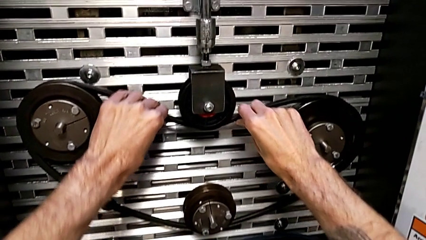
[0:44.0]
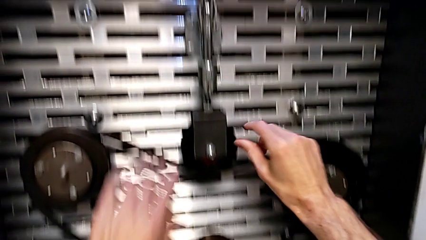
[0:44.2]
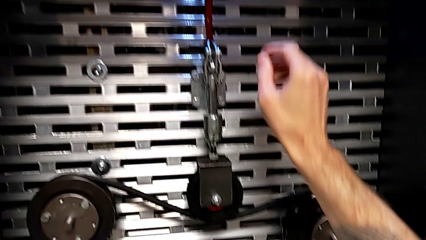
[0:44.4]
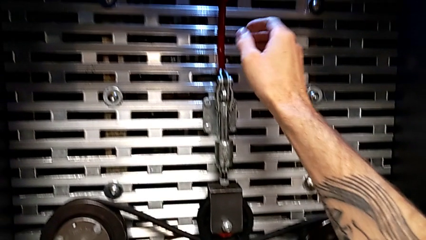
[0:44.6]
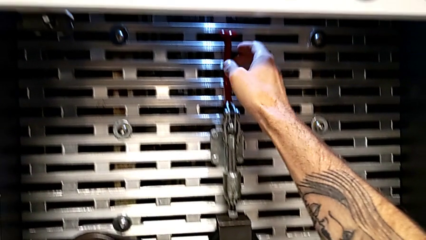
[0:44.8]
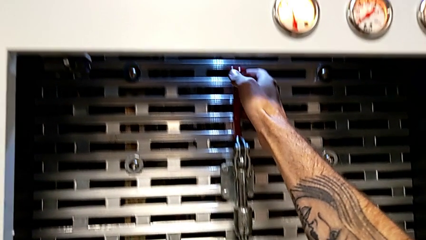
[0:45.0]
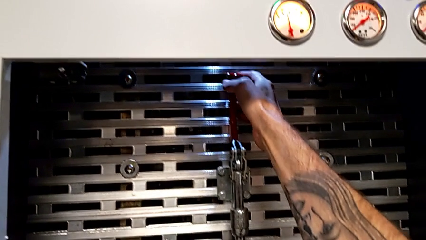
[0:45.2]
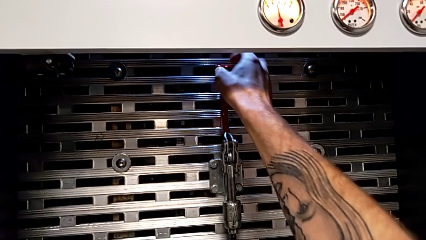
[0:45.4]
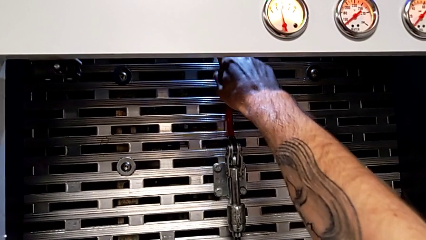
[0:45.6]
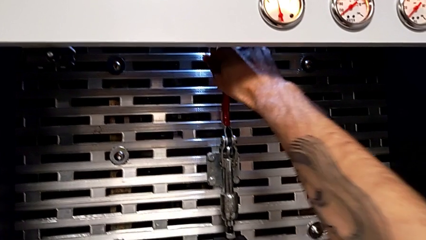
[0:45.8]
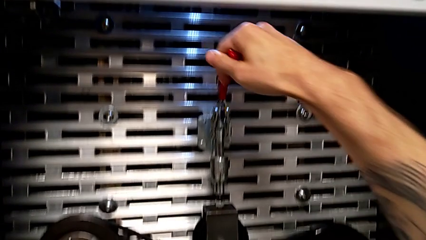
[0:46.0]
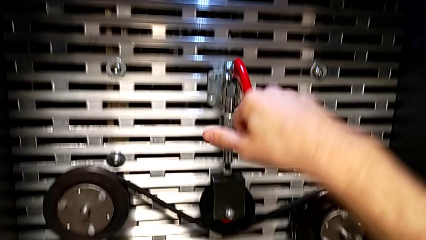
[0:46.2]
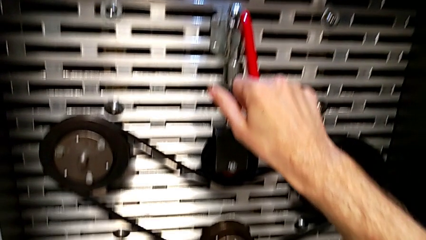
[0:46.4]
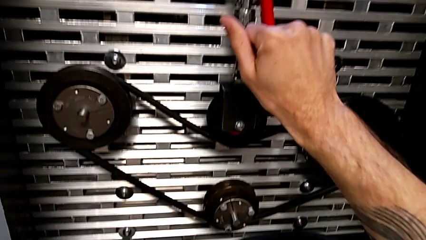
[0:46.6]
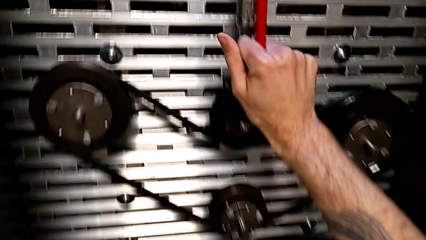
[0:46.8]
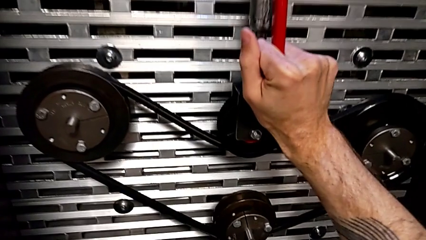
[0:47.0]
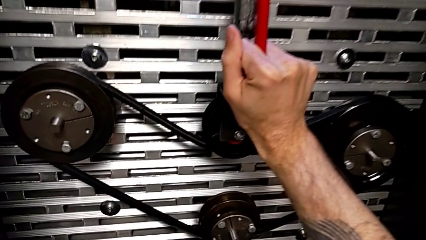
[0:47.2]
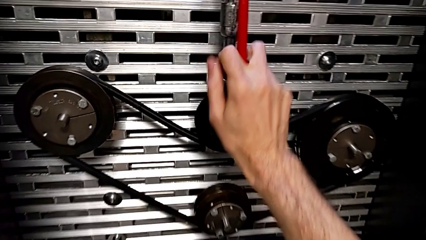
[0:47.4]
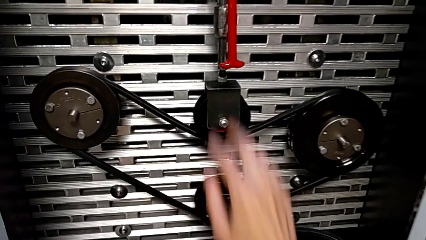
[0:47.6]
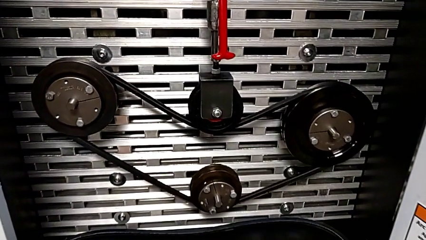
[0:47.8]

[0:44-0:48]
The camera wearer pushes the lever down. They grab the red lever and push it.

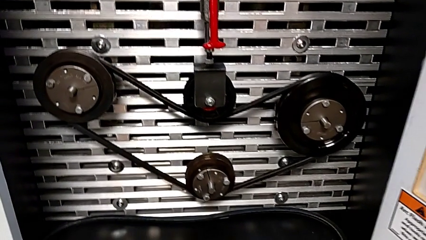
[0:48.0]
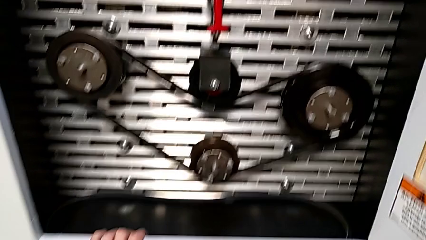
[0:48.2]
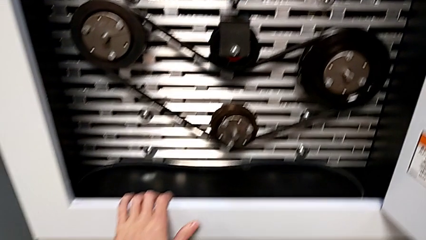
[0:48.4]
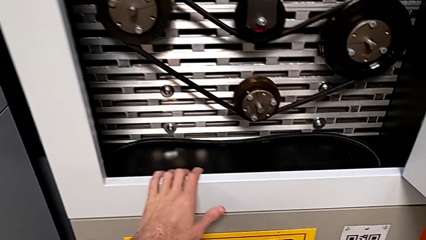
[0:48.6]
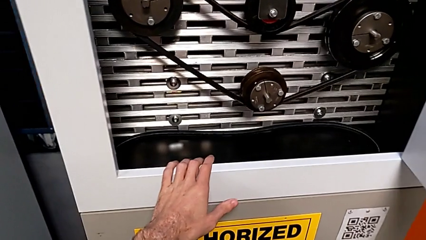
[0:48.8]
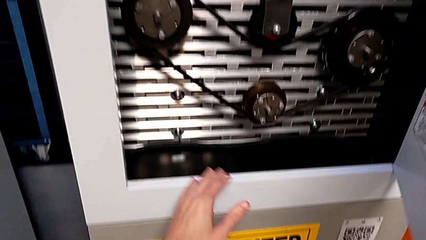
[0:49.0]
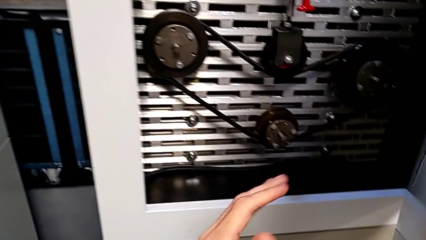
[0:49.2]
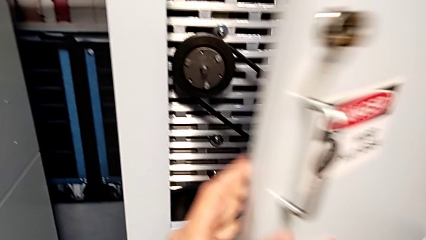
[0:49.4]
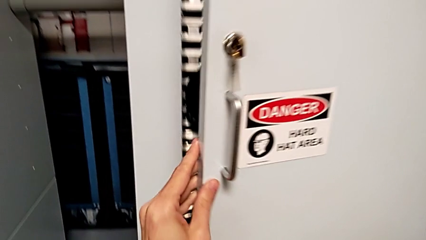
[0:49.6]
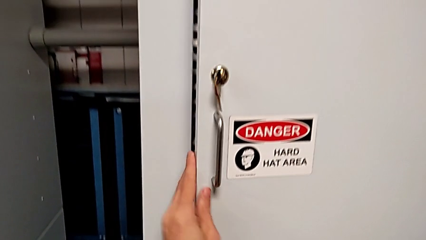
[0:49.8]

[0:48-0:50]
The camera wearer closes the front door. They close the front panel door.

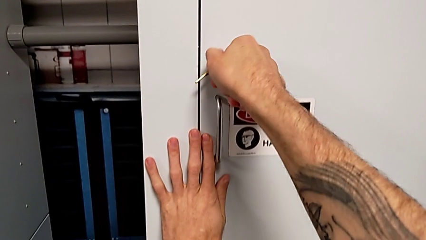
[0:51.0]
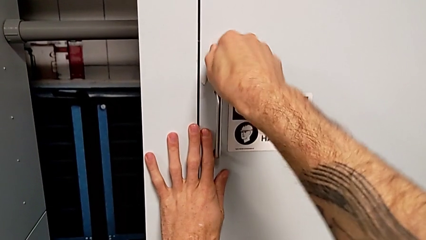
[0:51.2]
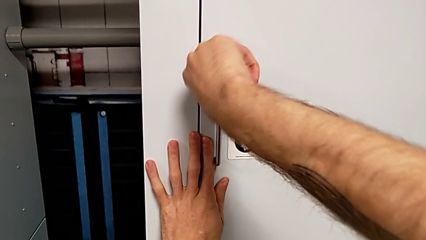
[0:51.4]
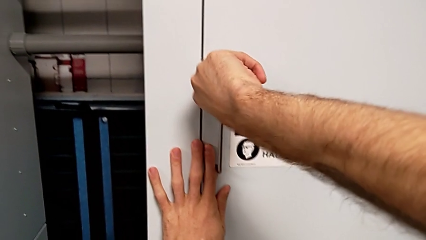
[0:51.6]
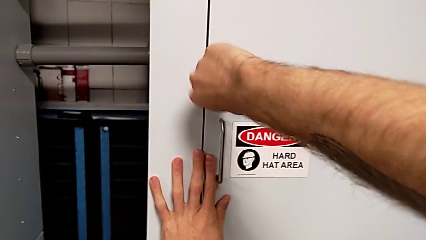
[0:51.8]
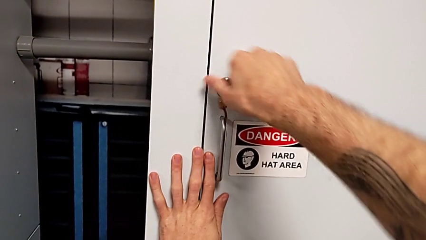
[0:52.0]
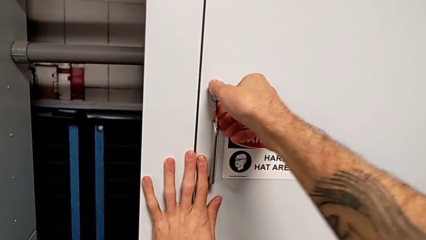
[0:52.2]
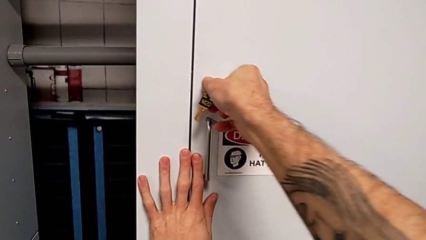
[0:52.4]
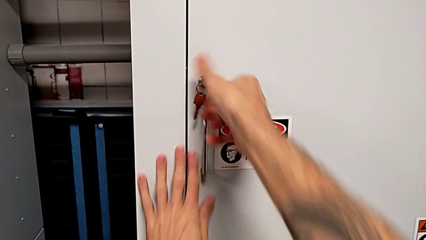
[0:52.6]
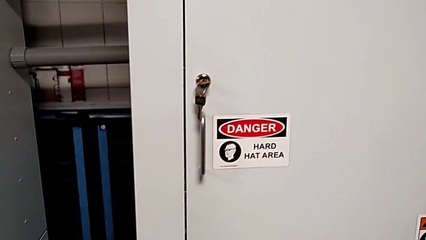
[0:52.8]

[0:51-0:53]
The camera wearer locks the front panel door. They lock the front panel door.

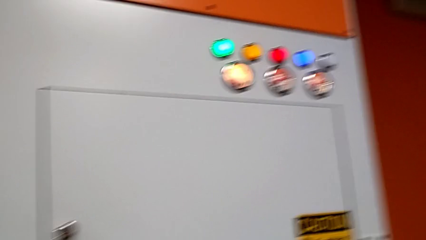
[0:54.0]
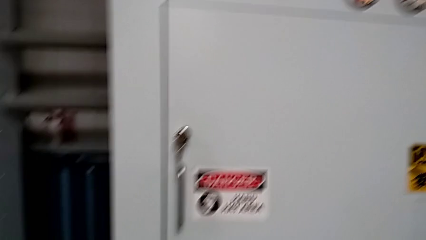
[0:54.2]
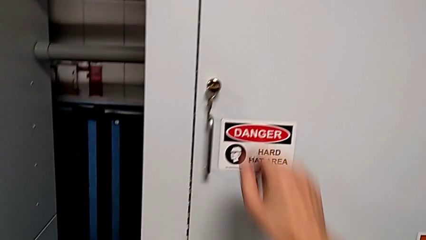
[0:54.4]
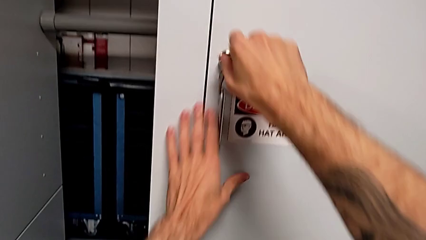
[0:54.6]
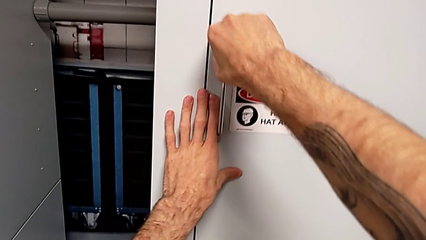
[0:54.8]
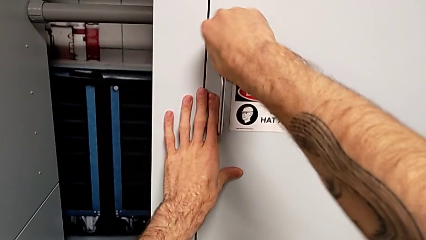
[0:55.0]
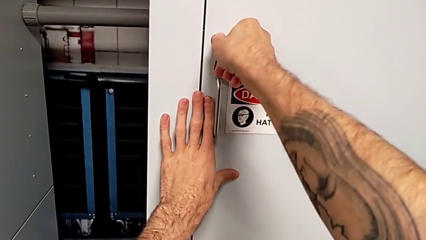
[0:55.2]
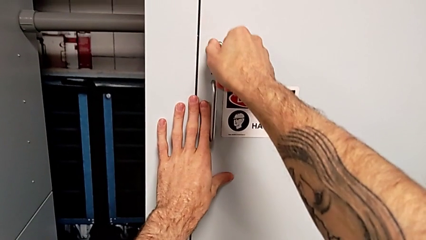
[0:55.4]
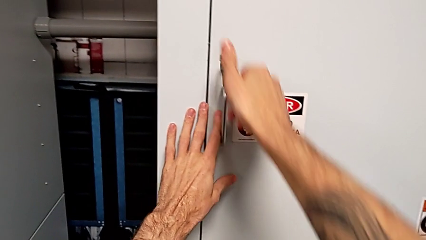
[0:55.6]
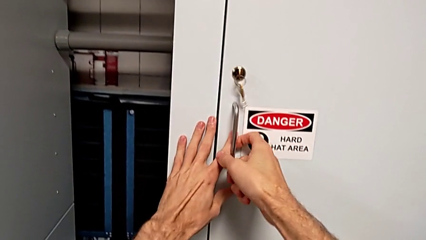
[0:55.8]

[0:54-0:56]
The camera wearer unlocks the front panel door. They unlock the front panel door.

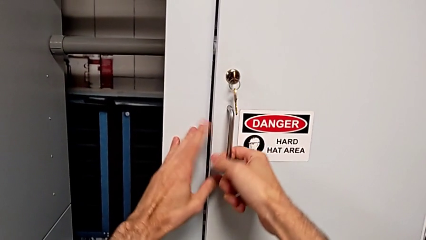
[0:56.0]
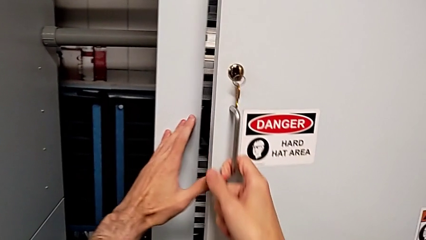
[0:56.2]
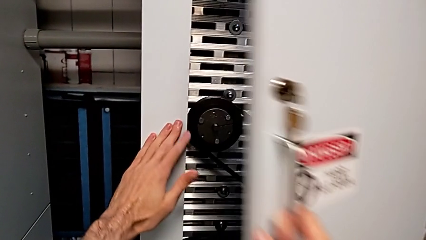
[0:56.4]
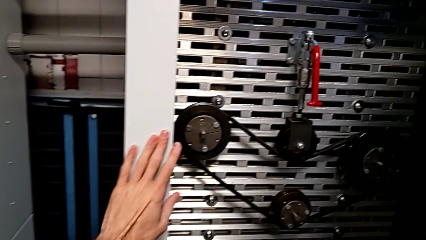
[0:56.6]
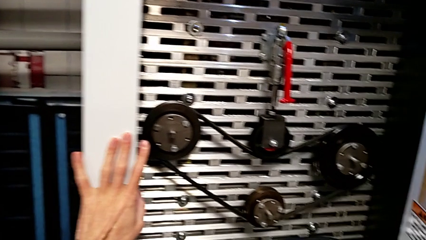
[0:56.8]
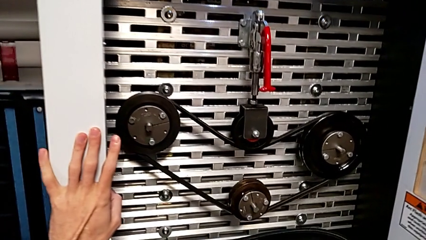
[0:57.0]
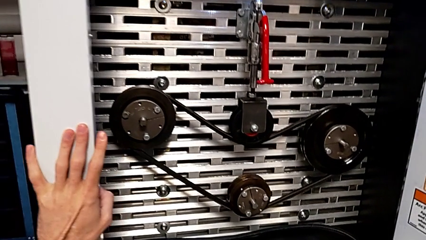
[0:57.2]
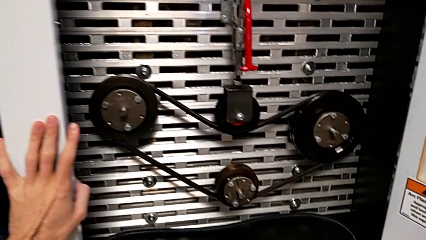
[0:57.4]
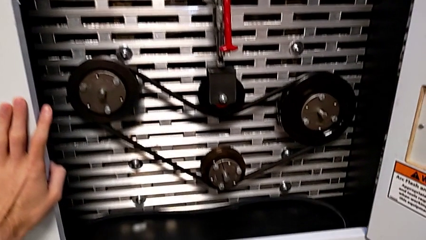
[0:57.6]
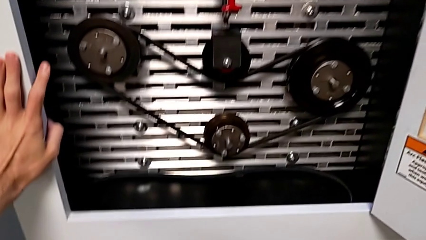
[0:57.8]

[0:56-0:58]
The camera wearer opens the front door. They open the front panel door.

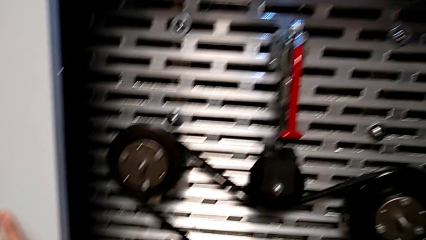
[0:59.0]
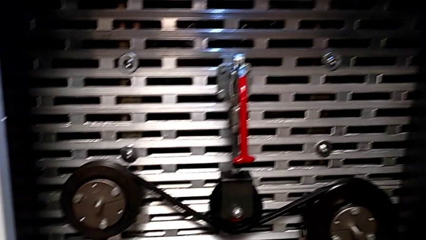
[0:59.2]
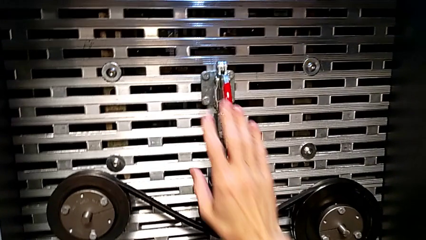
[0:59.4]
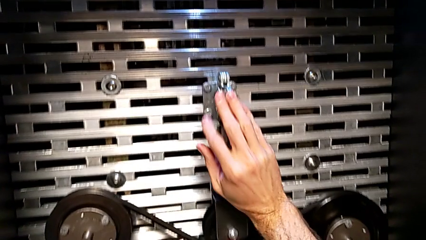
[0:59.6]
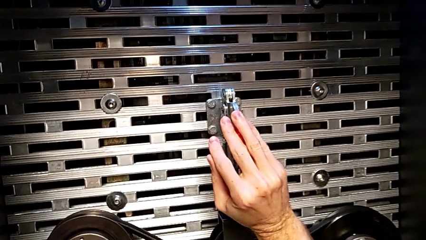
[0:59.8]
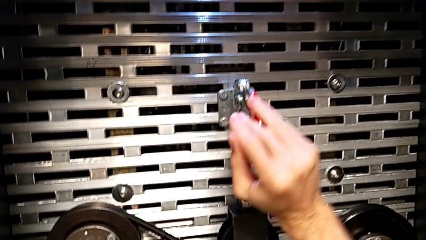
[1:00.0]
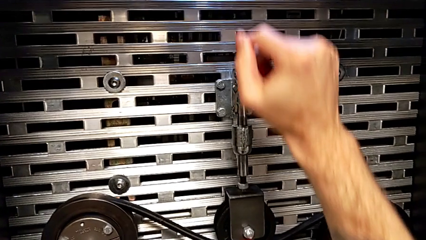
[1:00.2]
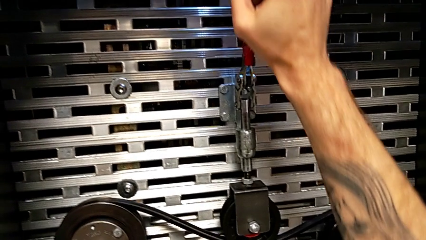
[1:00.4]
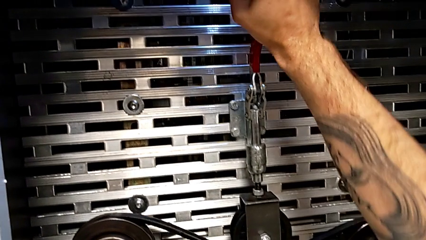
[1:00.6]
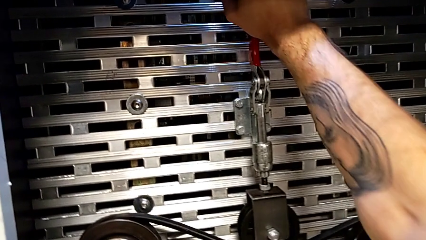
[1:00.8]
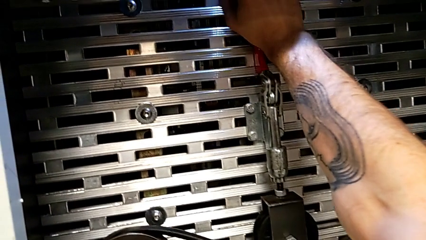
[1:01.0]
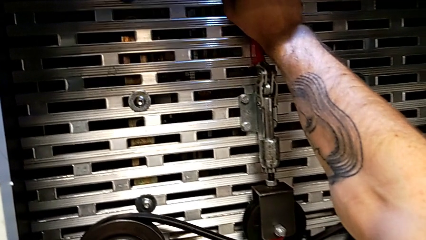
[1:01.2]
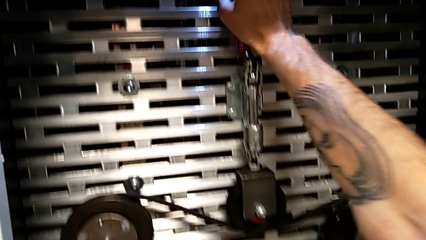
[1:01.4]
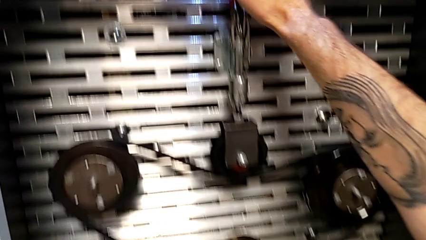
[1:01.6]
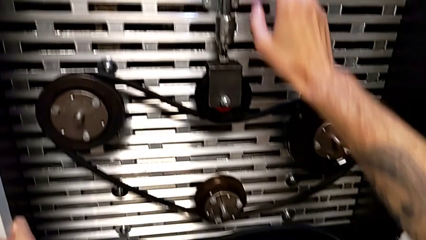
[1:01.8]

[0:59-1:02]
The camera wearer pulls the lever up. They grab the lever and pull the red lever.
